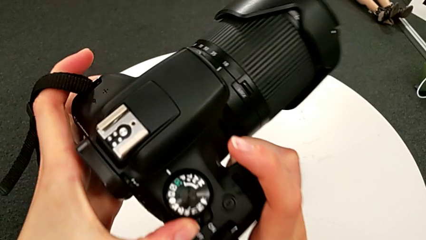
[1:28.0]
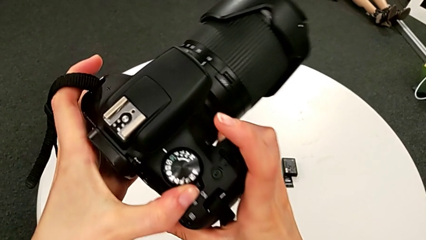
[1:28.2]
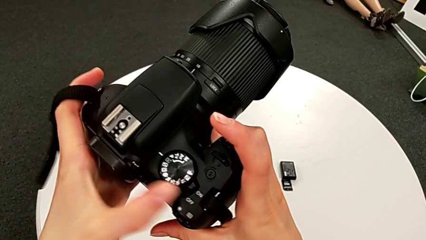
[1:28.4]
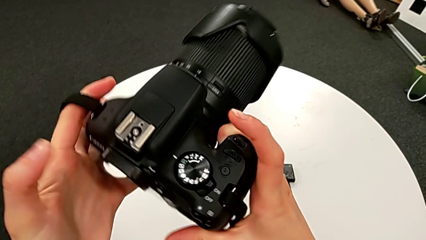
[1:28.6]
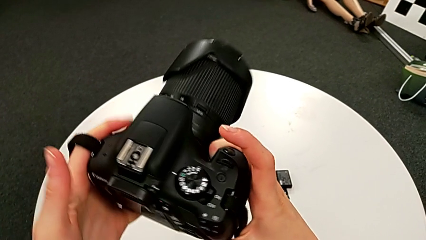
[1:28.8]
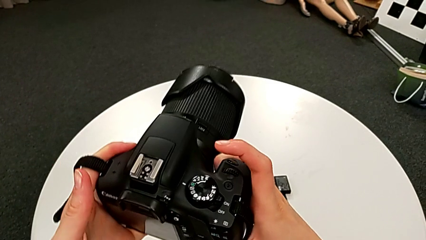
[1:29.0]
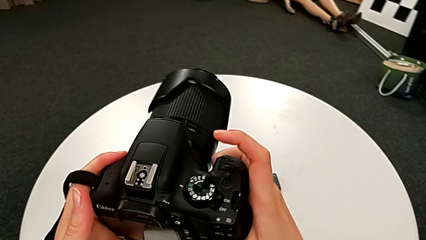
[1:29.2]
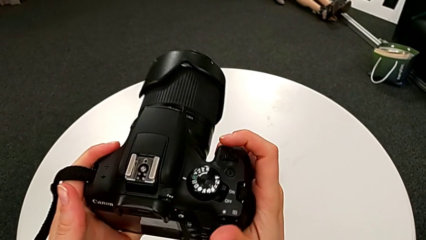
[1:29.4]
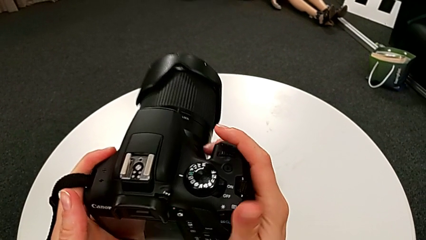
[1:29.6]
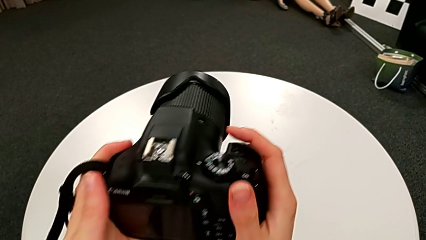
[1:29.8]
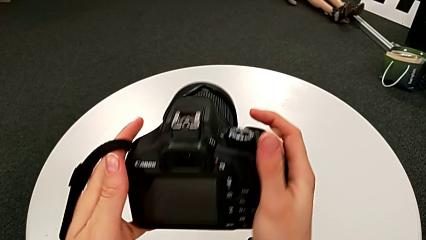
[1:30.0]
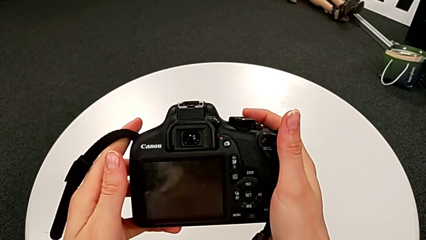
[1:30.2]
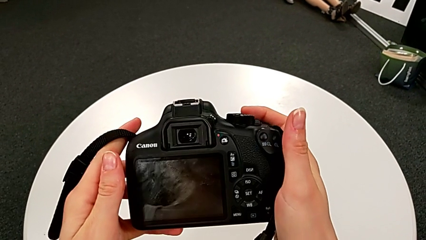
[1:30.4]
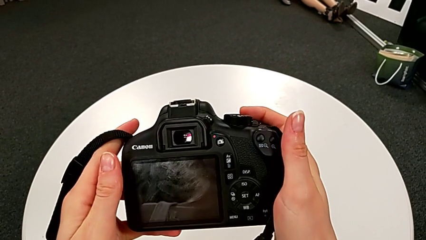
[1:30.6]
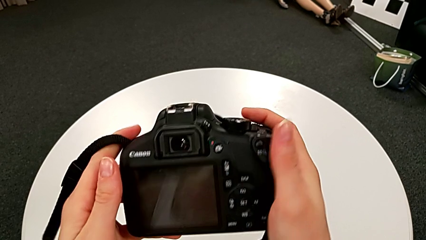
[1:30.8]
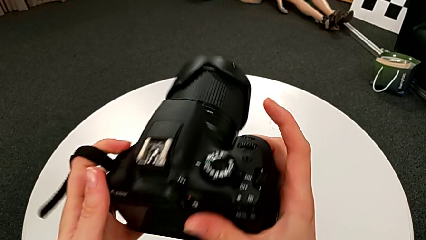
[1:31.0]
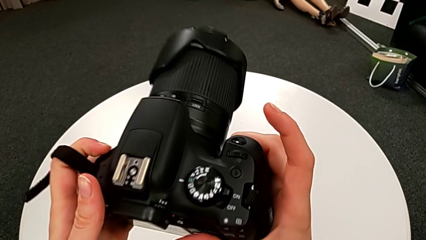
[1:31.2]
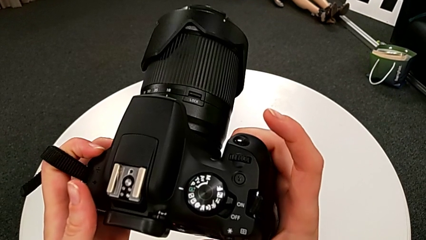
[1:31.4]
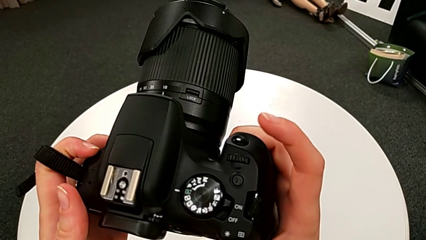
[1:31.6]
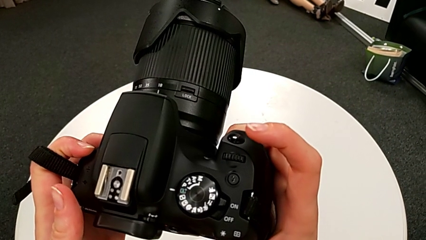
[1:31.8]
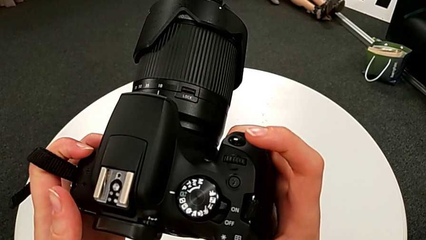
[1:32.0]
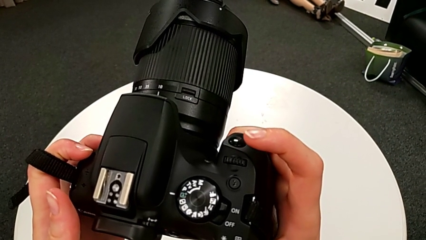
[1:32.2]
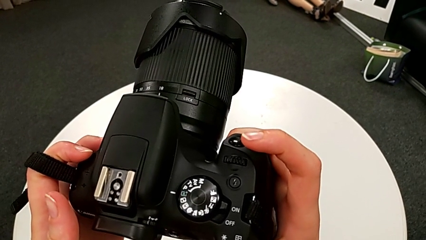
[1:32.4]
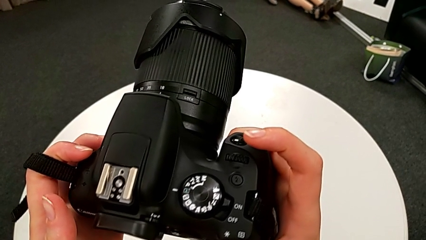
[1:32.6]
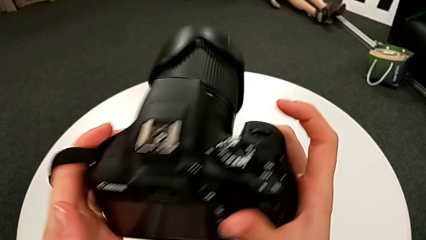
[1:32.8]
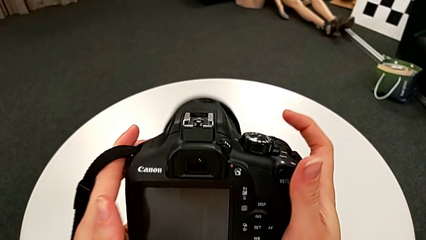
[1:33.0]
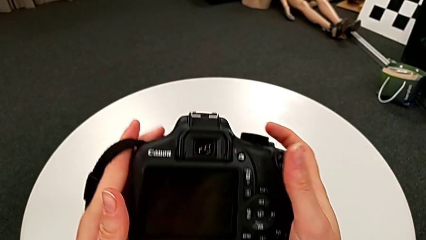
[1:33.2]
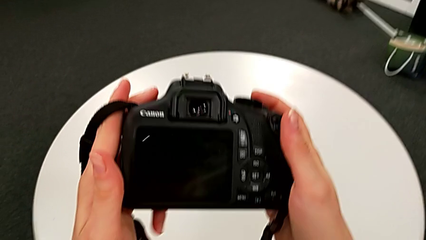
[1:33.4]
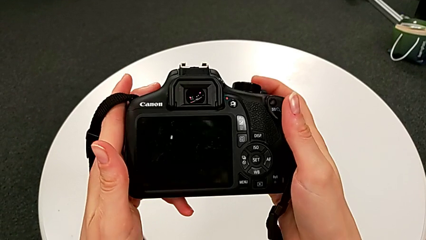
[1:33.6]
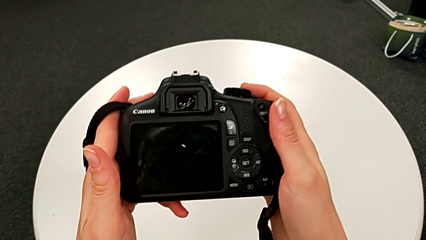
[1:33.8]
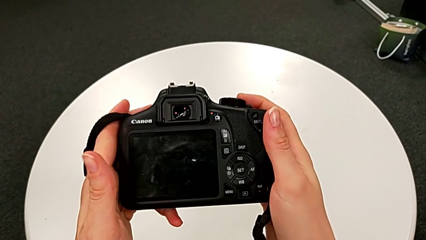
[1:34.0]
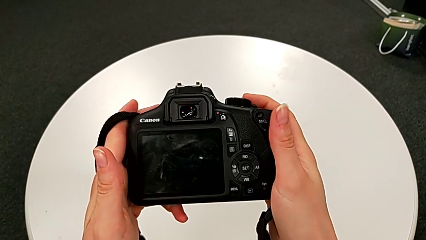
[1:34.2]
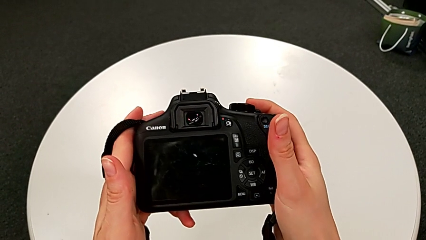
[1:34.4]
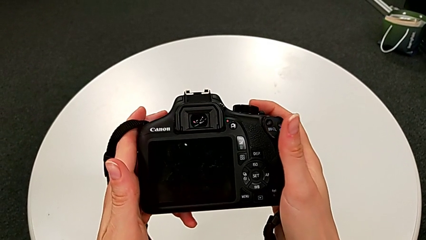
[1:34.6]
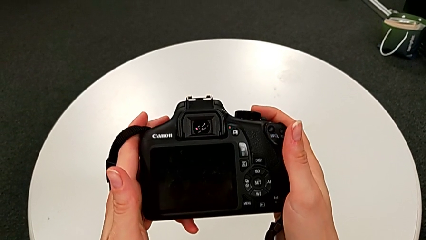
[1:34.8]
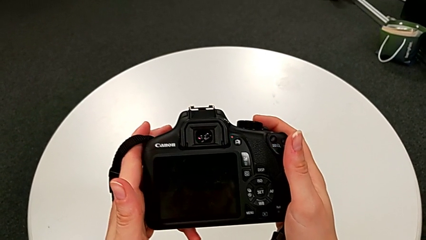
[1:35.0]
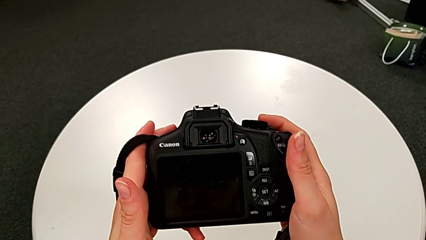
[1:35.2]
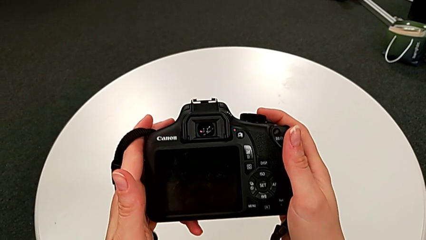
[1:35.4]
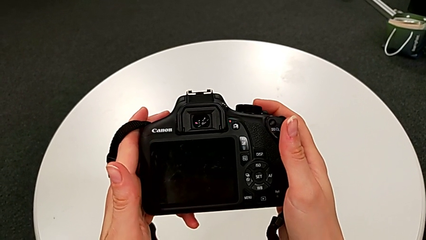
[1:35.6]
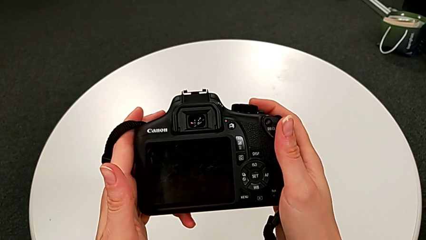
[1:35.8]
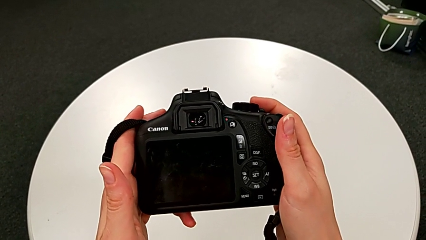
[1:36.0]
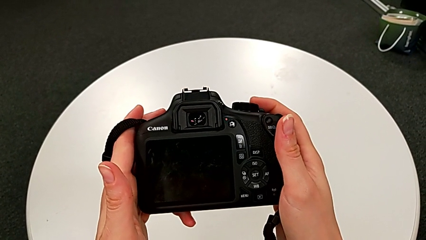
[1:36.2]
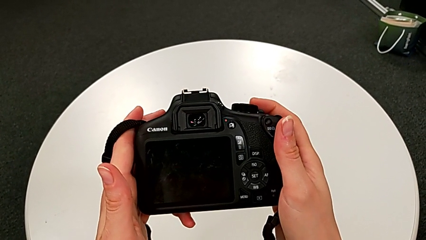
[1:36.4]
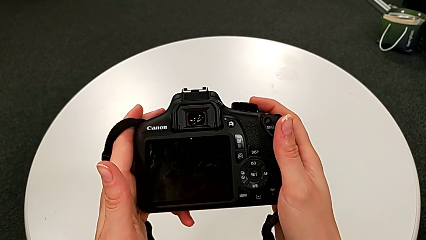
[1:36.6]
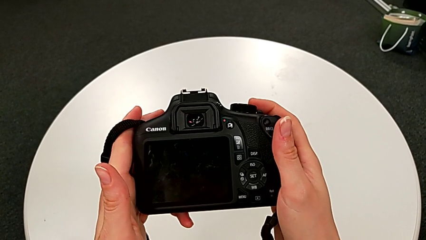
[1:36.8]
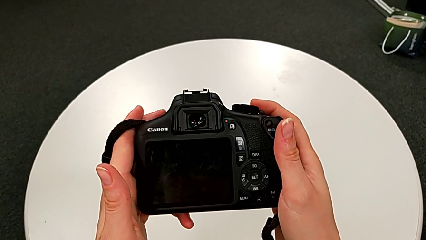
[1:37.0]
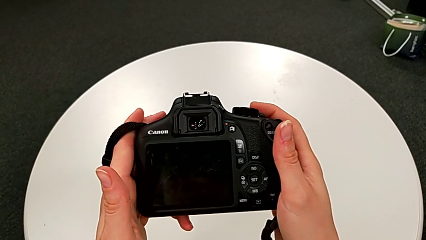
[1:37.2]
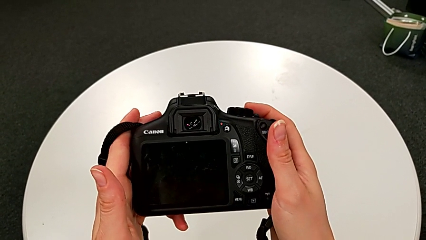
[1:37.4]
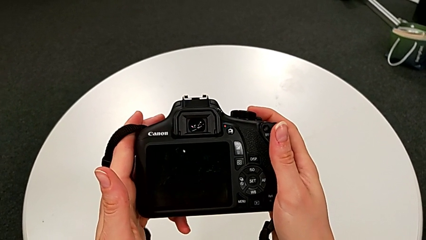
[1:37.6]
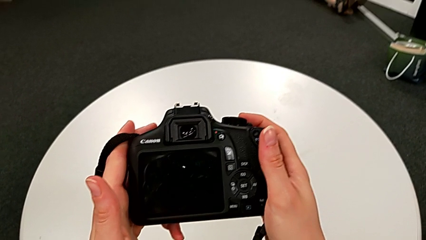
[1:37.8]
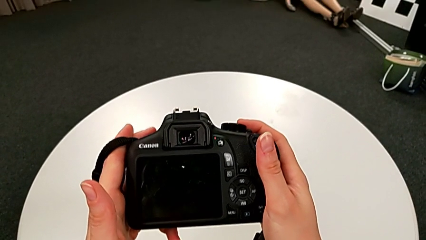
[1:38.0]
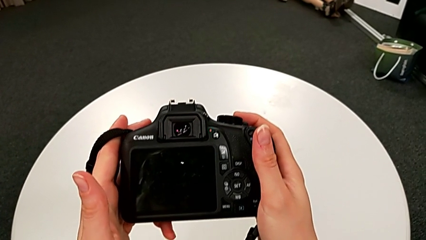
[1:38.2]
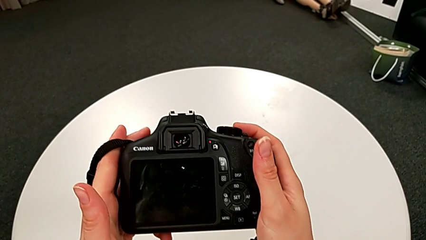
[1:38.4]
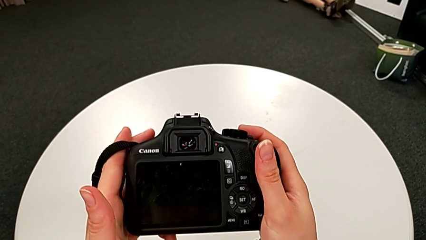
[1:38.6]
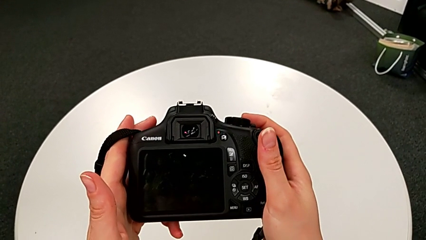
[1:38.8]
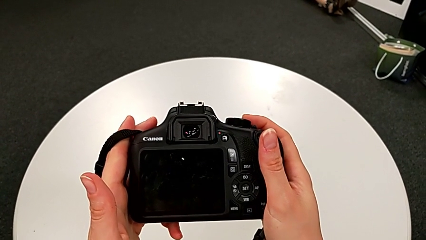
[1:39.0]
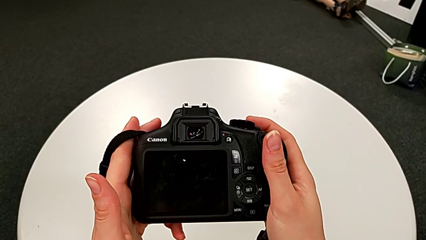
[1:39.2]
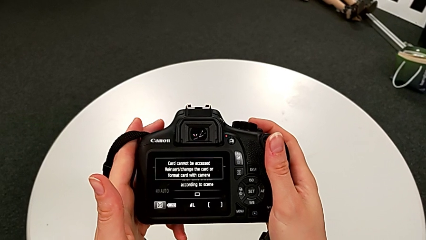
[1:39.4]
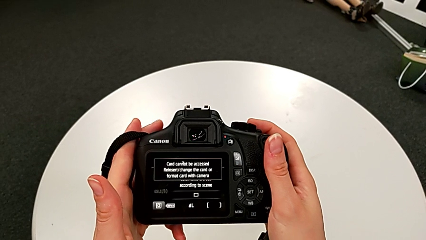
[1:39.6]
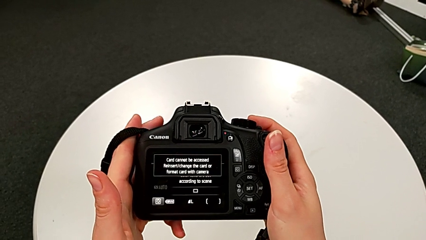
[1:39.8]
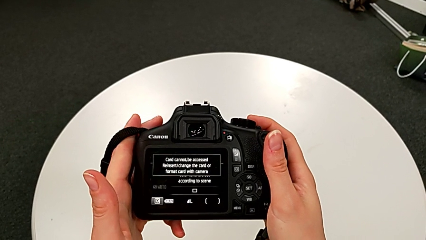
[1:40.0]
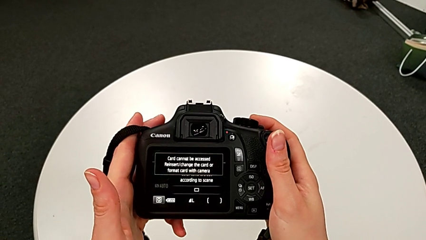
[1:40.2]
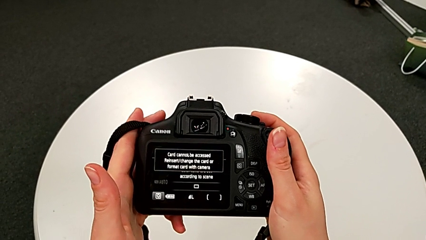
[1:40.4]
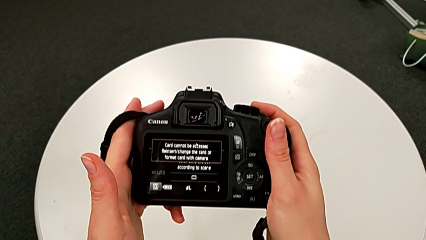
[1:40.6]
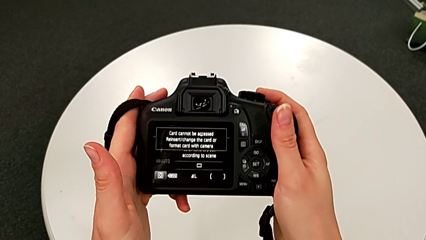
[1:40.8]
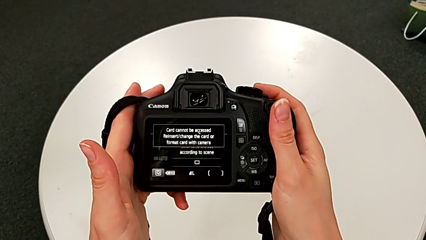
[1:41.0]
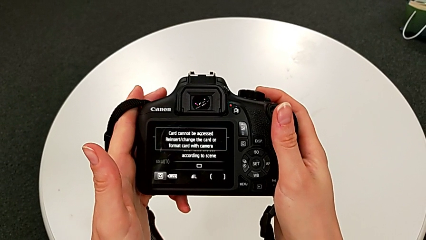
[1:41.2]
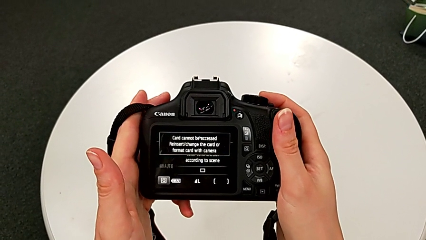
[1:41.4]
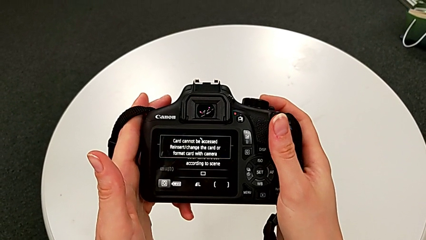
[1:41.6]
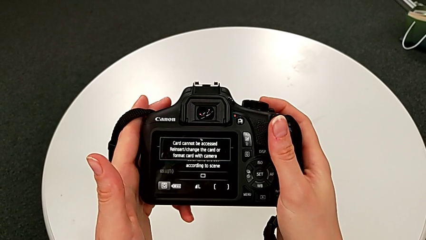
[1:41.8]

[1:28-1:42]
The camera wearer is turning on the DSLR. They push the button.

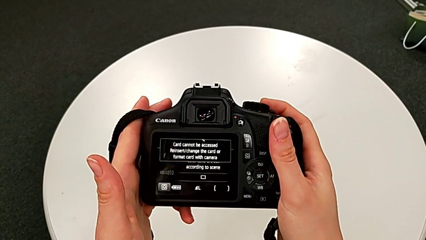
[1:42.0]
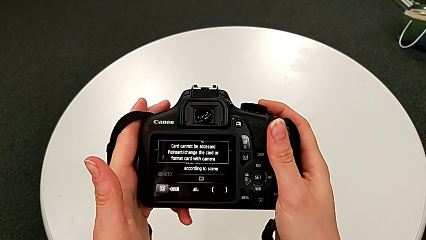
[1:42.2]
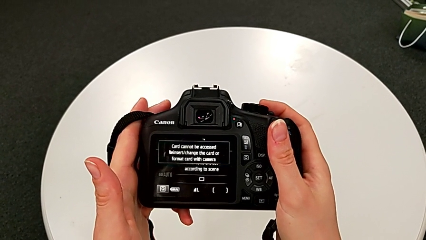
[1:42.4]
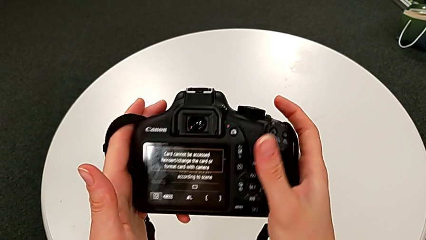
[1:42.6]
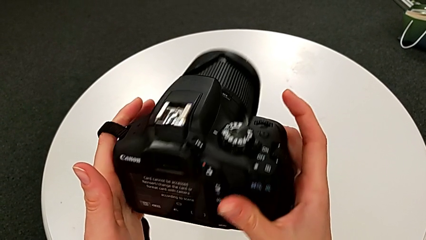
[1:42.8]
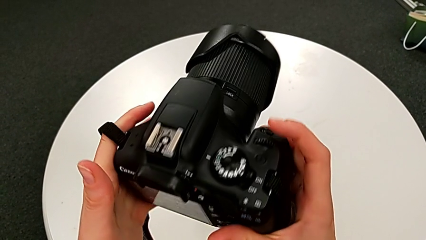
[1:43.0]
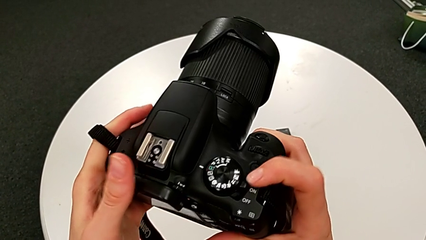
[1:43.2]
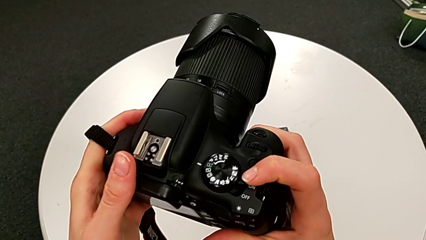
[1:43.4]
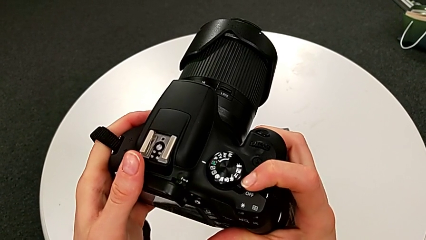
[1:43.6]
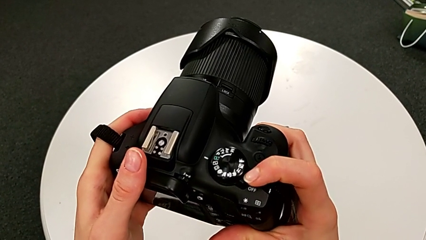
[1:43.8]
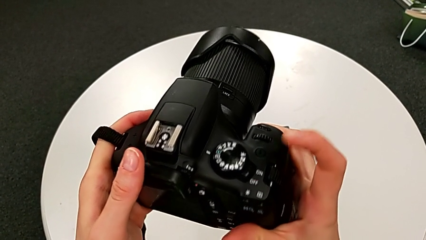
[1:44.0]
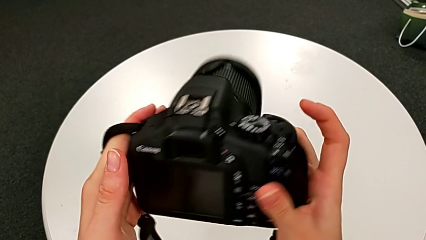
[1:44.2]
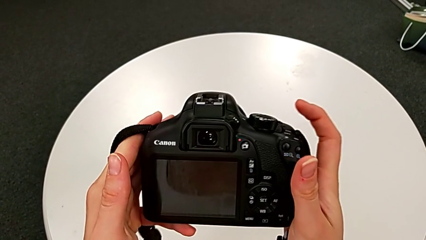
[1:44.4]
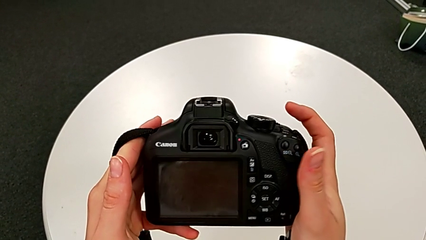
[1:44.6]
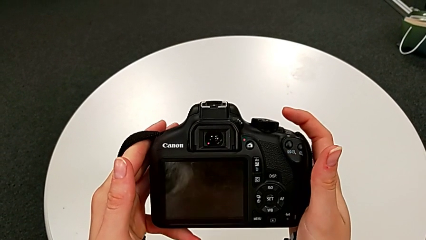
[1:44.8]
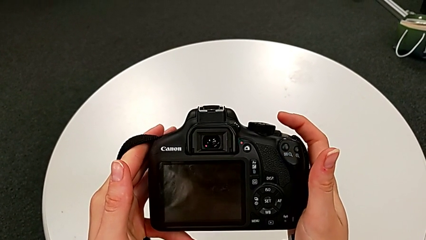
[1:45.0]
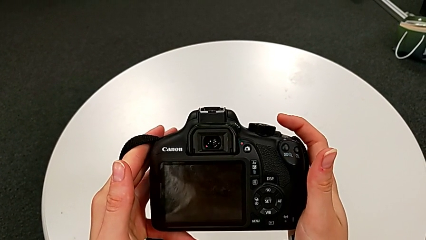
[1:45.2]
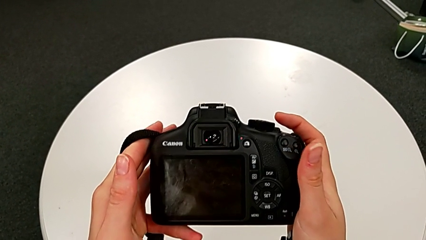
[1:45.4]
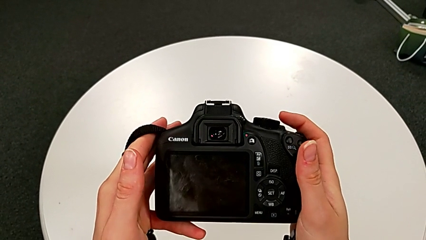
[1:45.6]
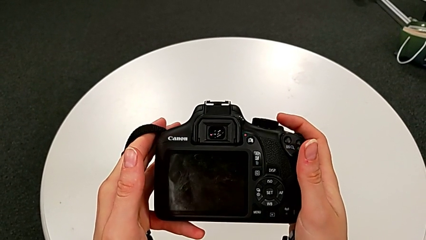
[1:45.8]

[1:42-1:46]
The camera wearer turns off the DSLR. They flip the DSLR and push the button.
